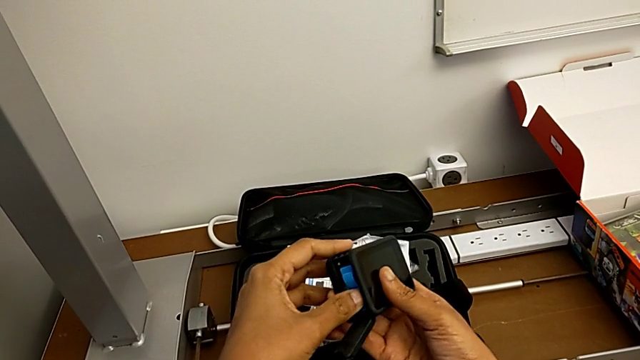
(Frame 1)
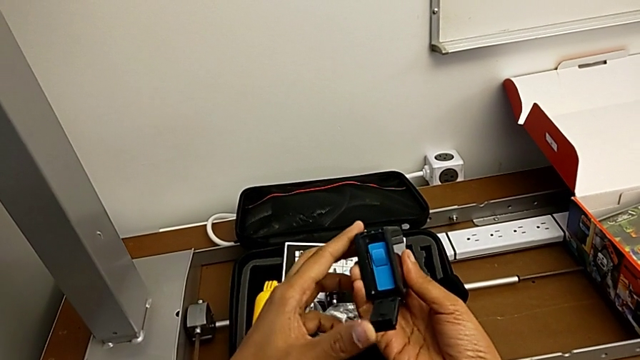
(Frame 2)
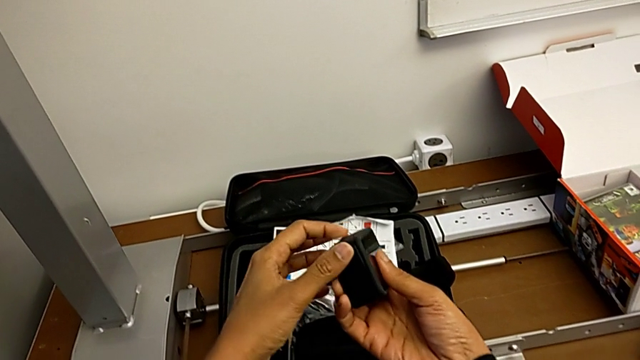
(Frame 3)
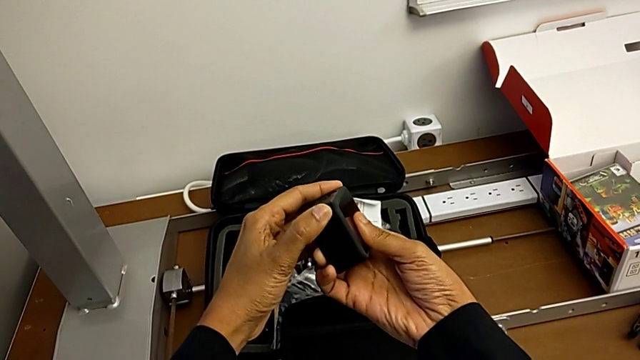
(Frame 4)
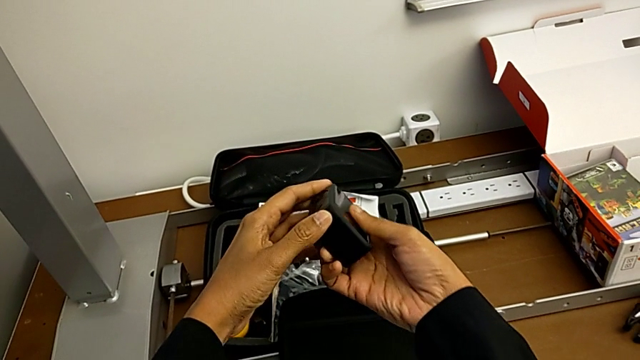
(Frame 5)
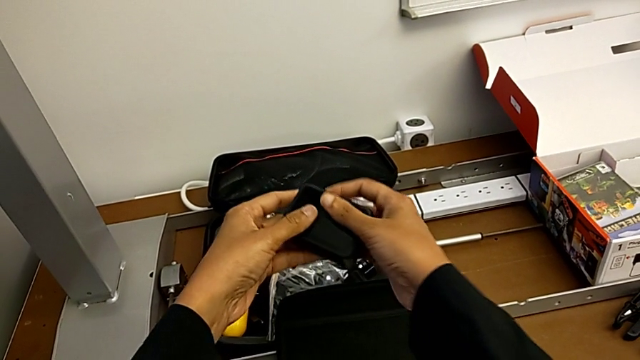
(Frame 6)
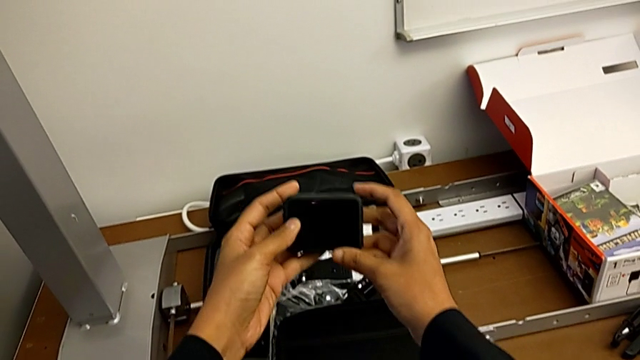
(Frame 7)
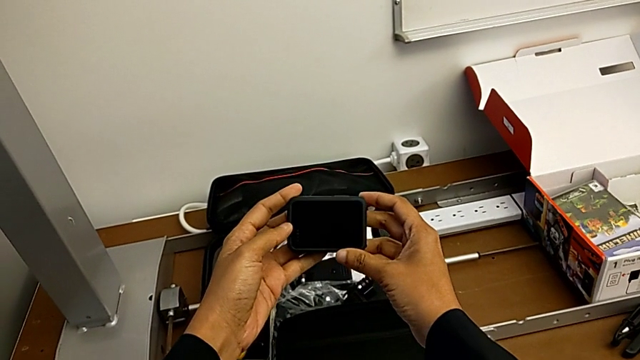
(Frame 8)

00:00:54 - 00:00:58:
The camera wearer is changing the micro SD card. They close the battery door.

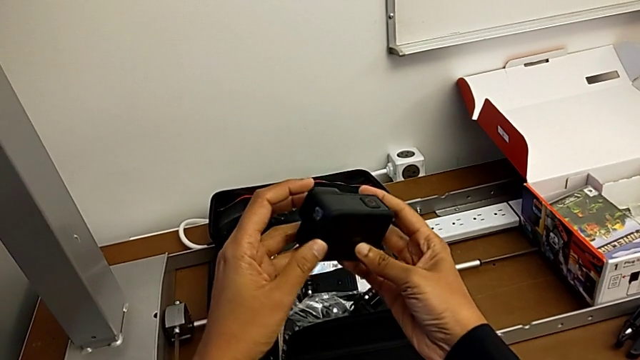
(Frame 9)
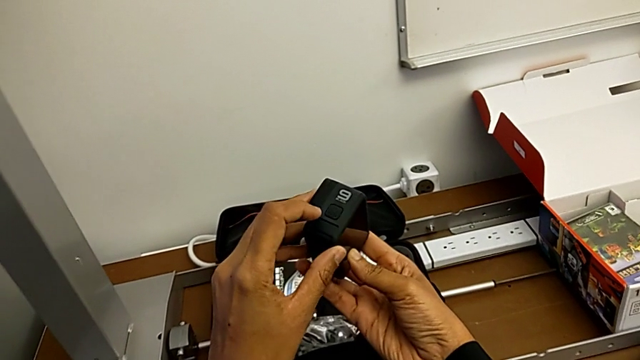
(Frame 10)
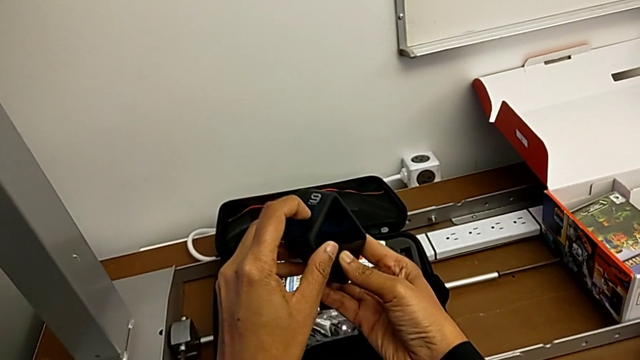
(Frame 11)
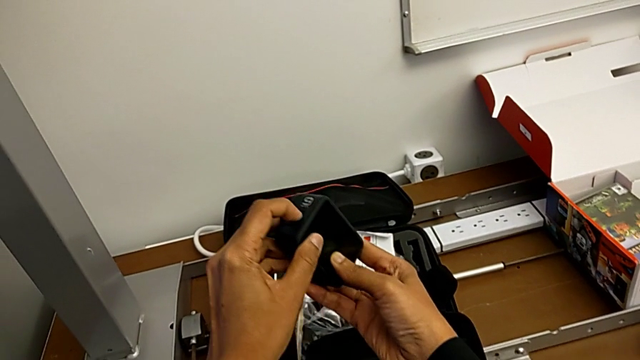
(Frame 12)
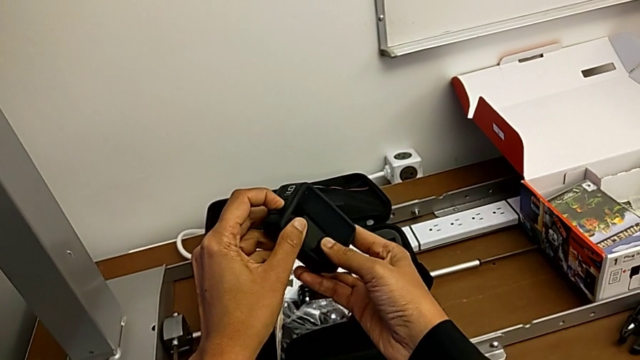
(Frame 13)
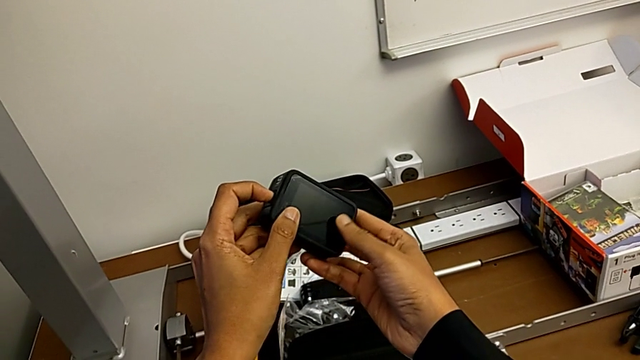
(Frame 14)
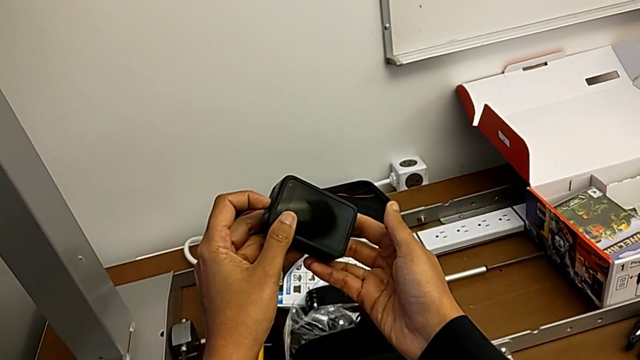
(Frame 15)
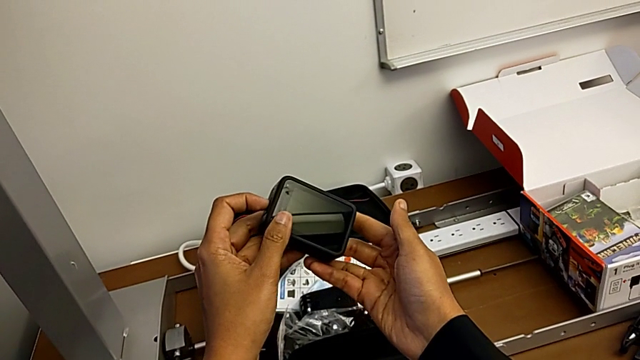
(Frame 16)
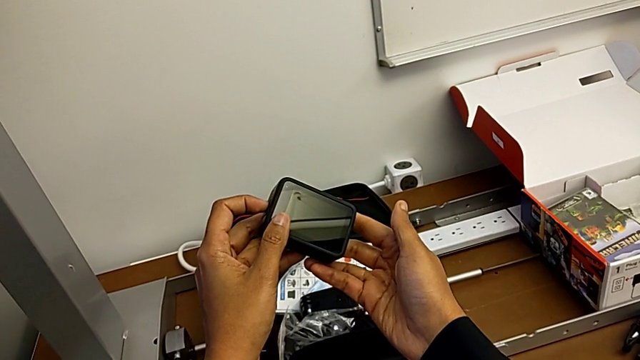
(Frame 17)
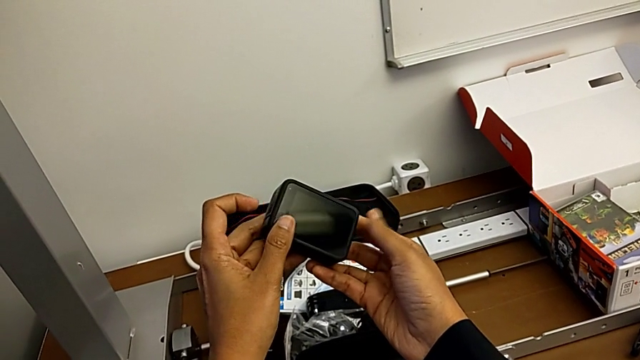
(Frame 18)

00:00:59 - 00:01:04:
The camera wearer turns on the GoPro. They press the button twice.

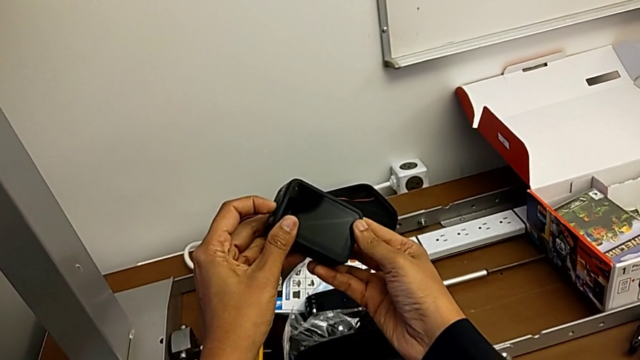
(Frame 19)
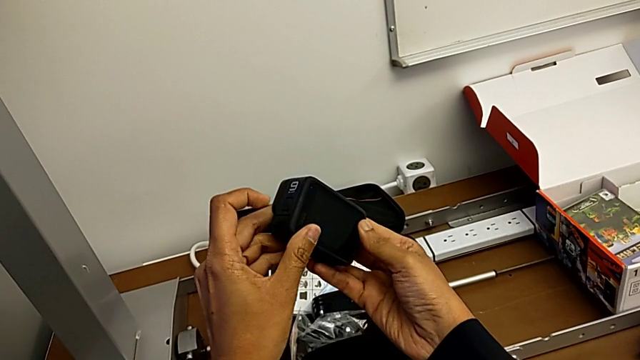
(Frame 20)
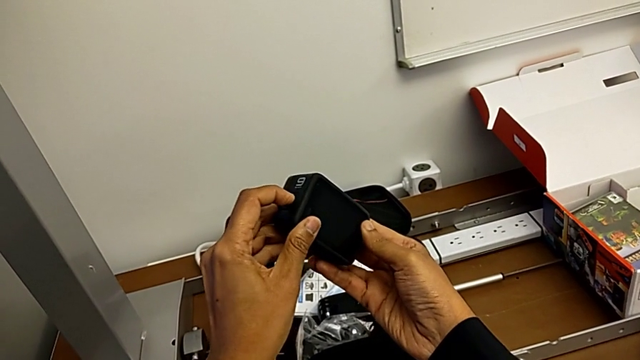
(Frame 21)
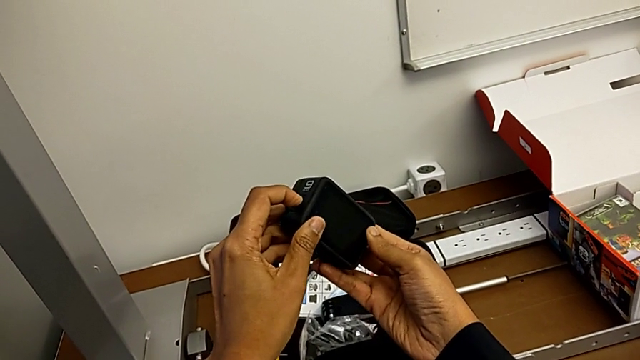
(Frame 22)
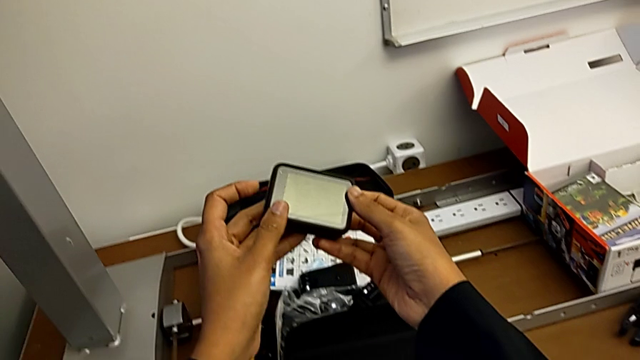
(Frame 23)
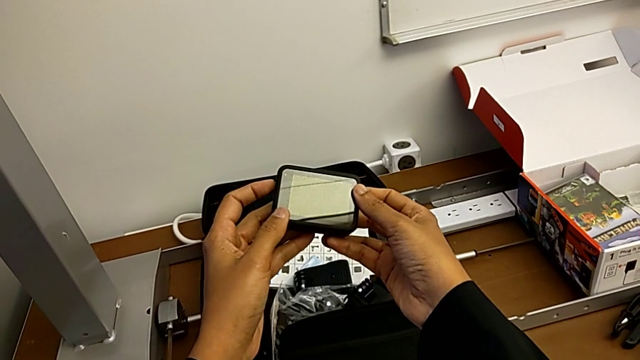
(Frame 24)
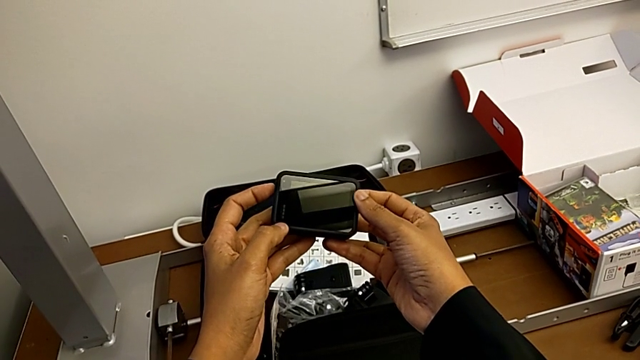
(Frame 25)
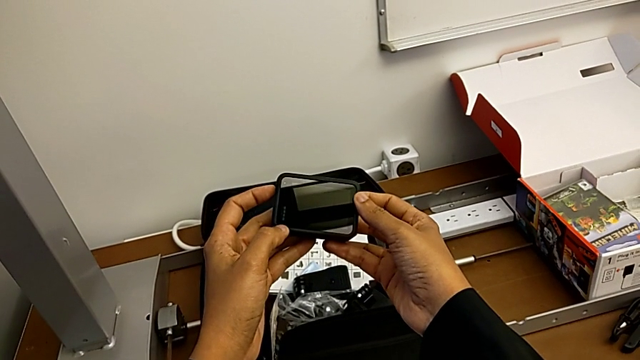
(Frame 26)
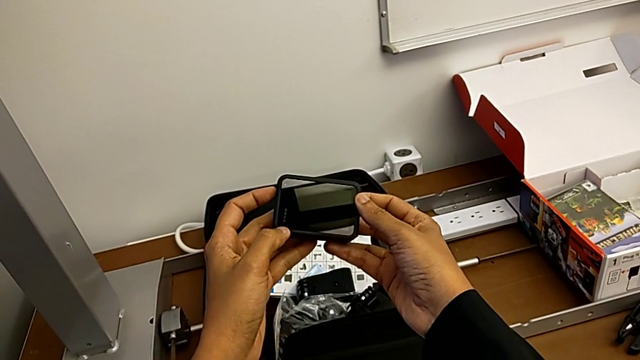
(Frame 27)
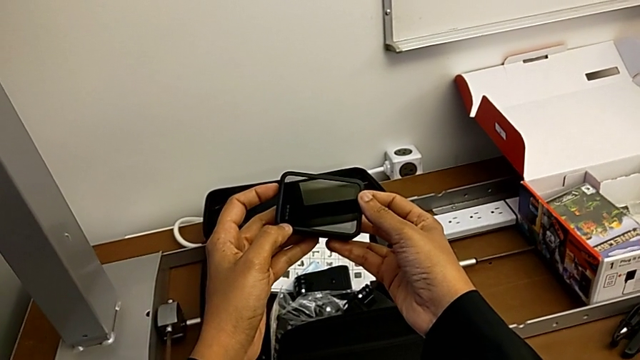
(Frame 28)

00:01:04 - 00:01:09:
The camera wearer turns off the GoPro. They press the button.

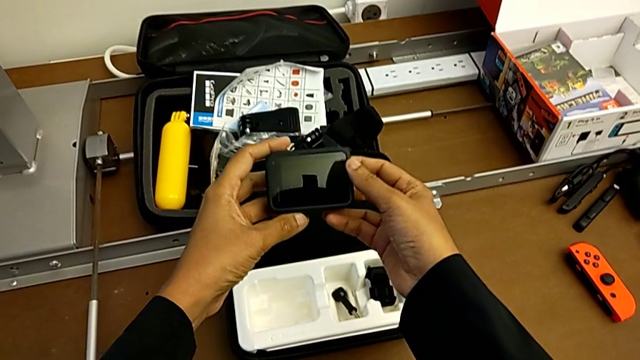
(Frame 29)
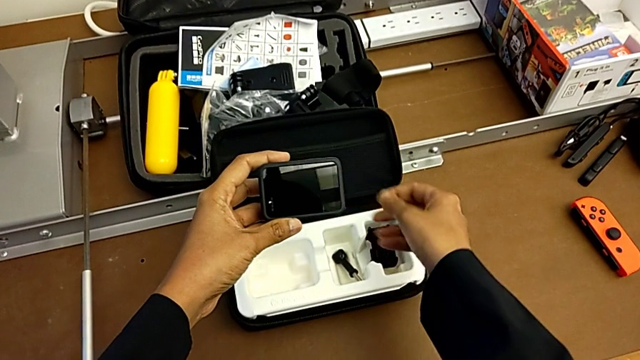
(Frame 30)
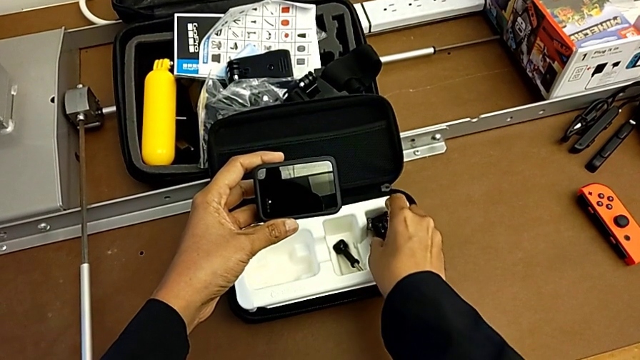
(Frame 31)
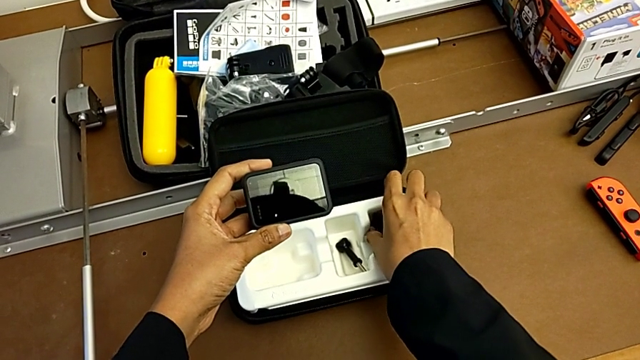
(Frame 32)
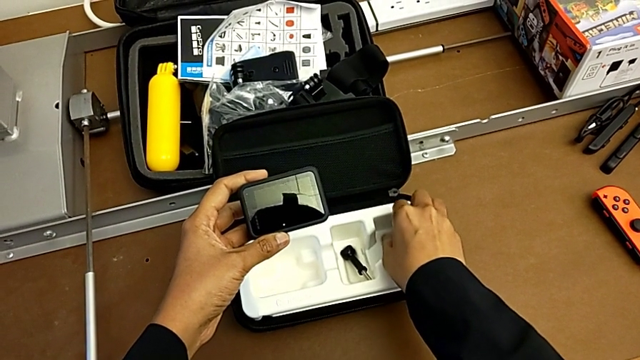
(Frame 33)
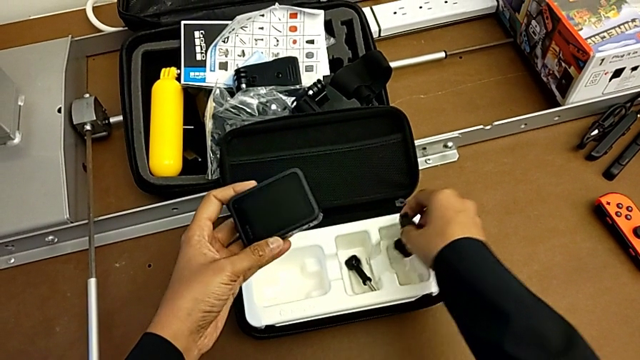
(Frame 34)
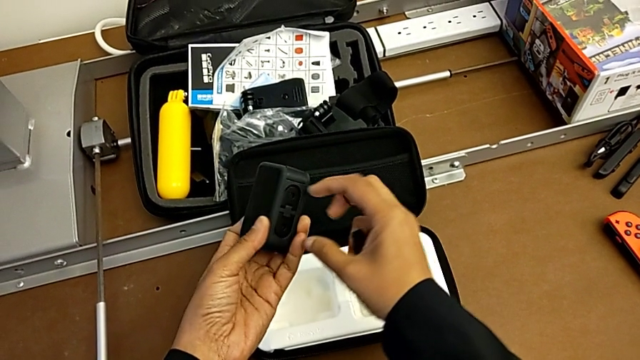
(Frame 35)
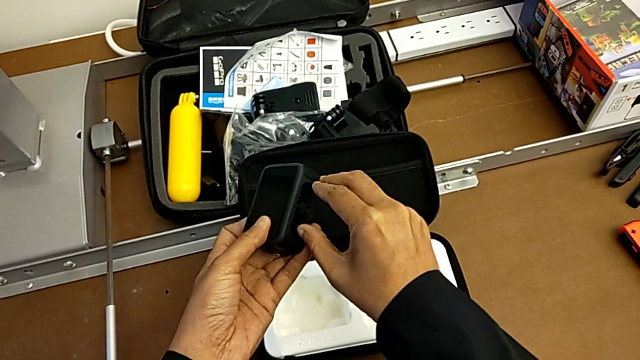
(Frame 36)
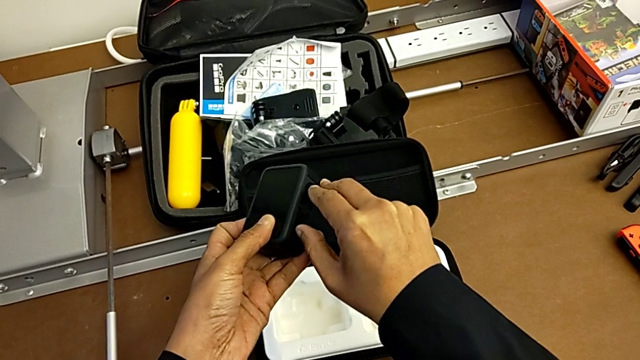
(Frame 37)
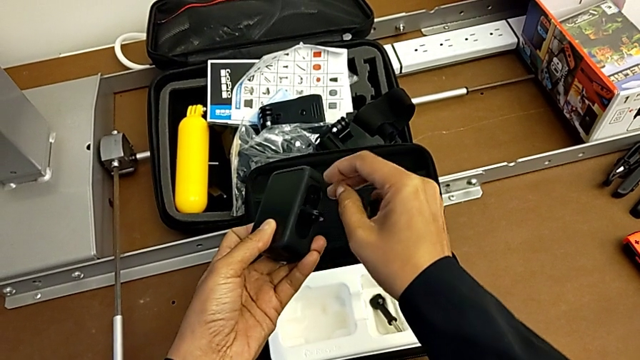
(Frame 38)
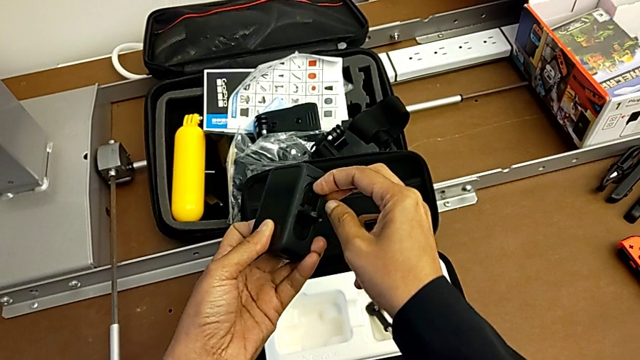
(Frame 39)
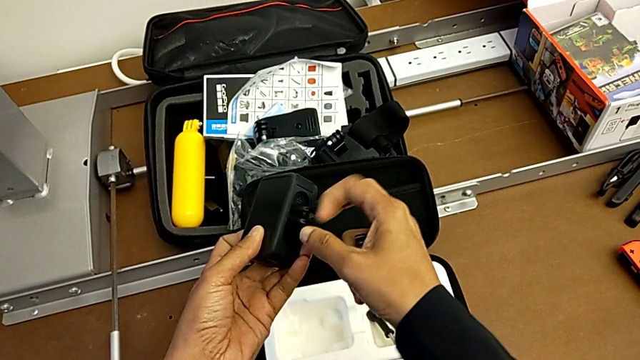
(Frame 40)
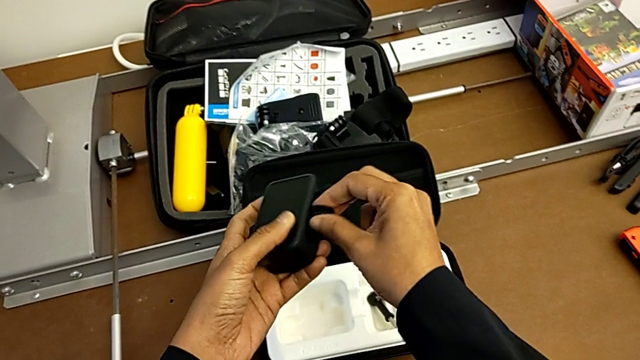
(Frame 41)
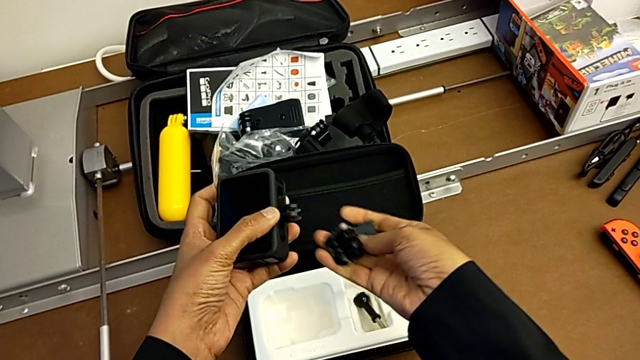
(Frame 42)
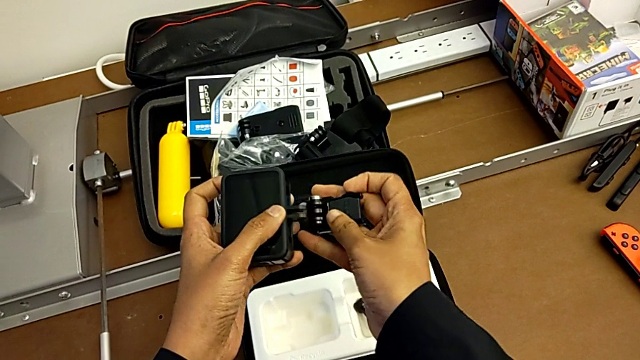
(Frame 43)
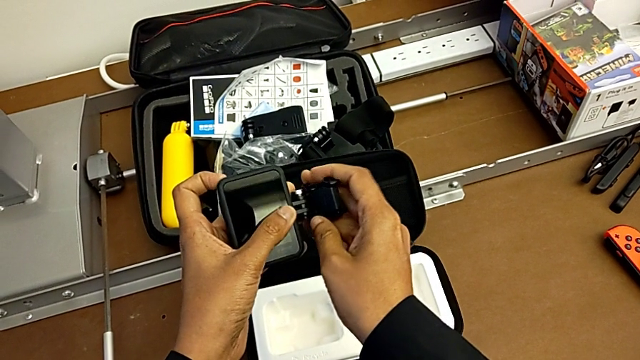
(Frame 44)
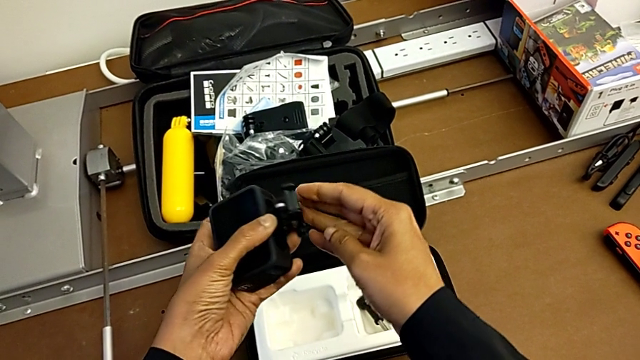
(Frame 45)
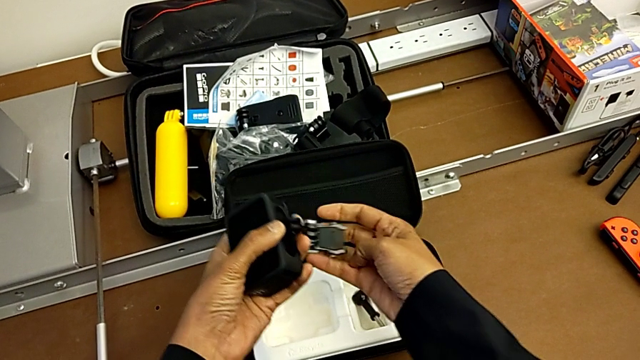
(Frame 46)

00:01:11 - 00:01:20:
The camera wearer is putting the strip on the GoPro. They grab the mounting peg, lift it, align it, place it and wrongly drop it, dropping the mount adapter accidentally.
